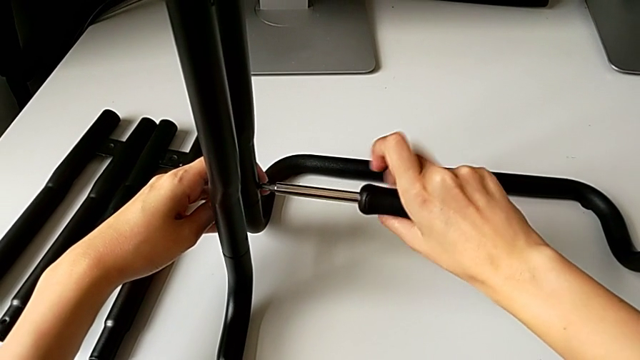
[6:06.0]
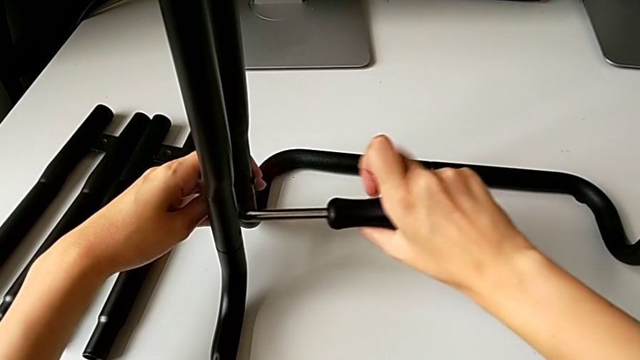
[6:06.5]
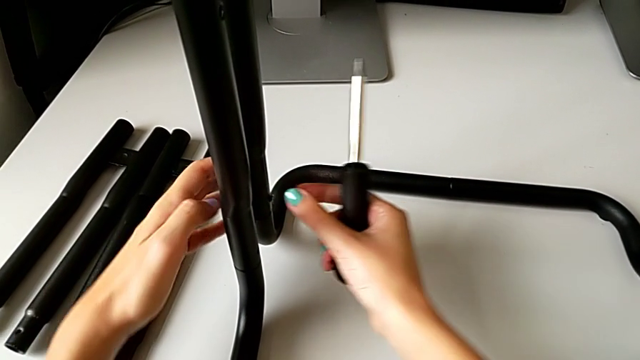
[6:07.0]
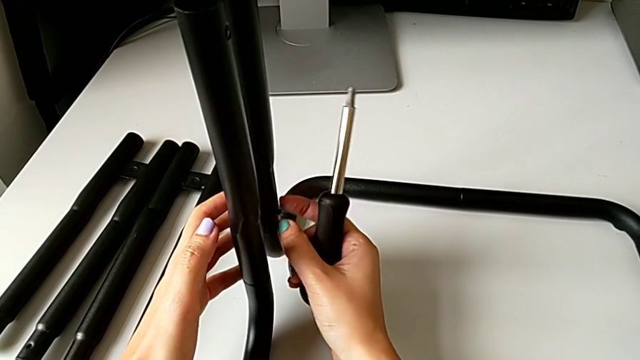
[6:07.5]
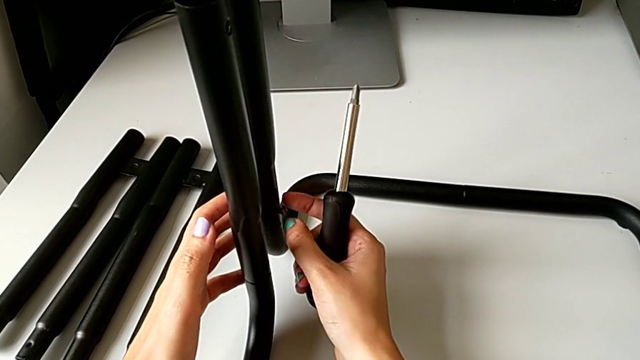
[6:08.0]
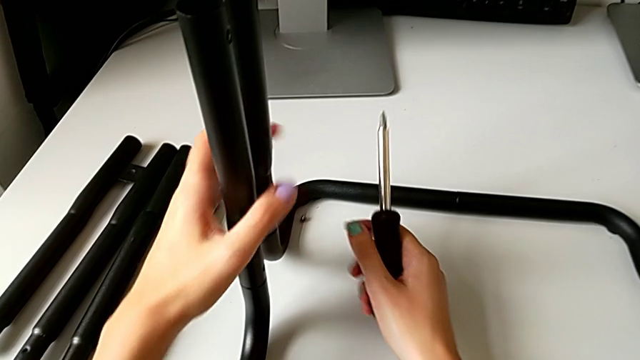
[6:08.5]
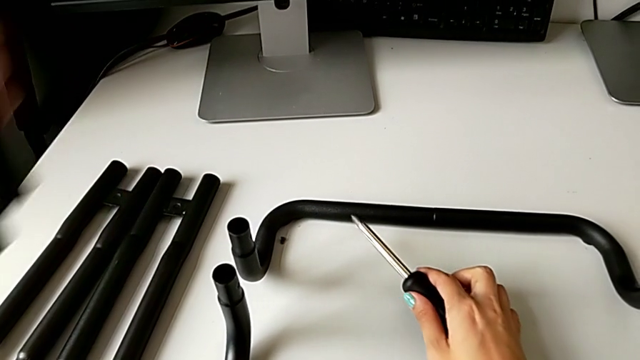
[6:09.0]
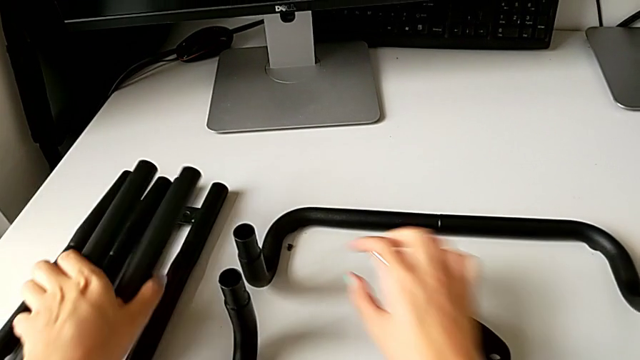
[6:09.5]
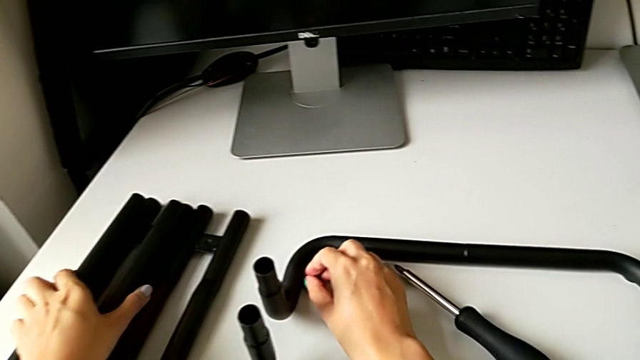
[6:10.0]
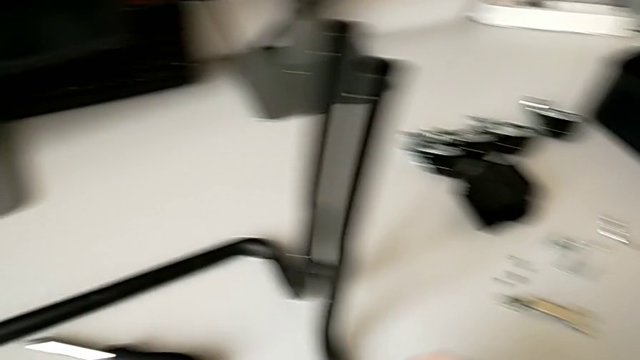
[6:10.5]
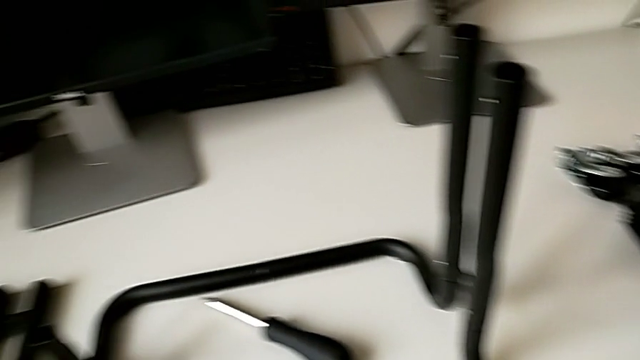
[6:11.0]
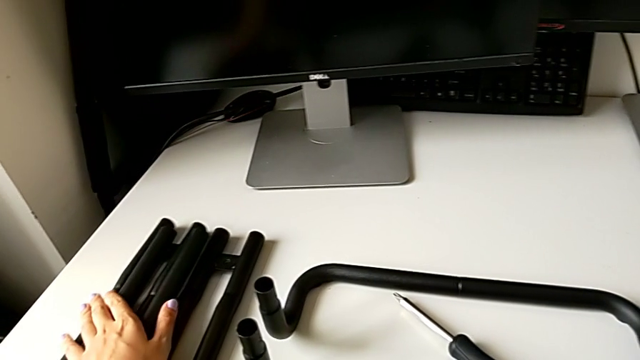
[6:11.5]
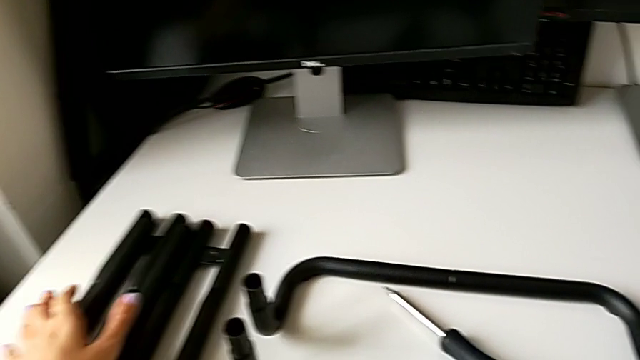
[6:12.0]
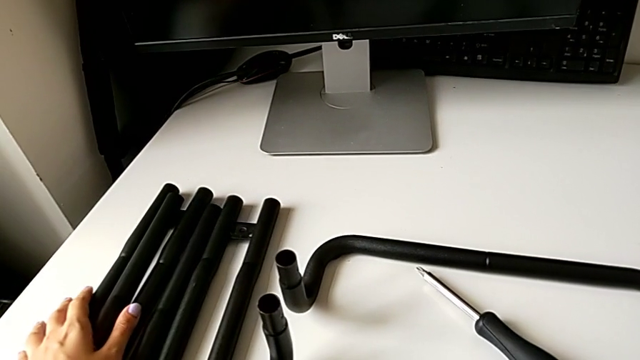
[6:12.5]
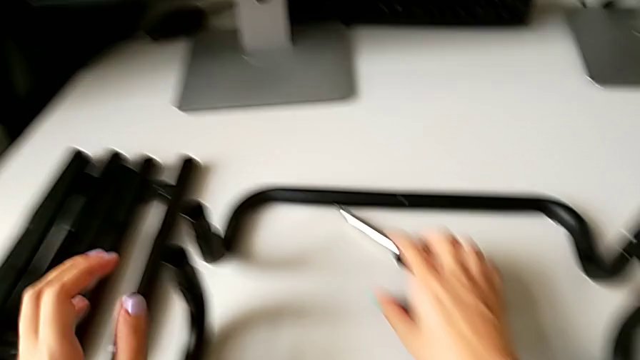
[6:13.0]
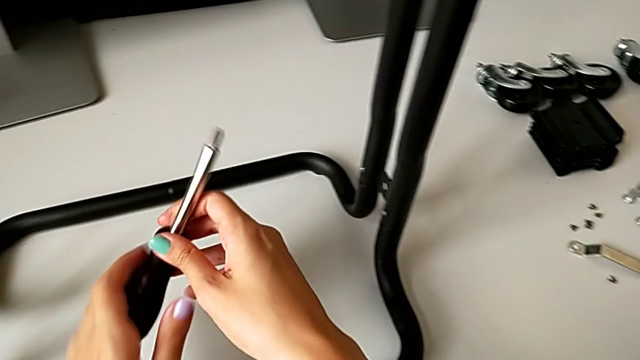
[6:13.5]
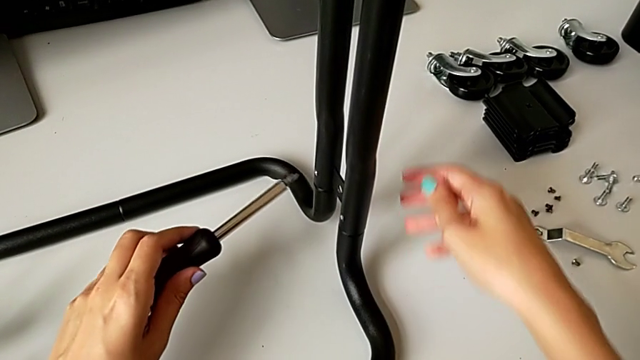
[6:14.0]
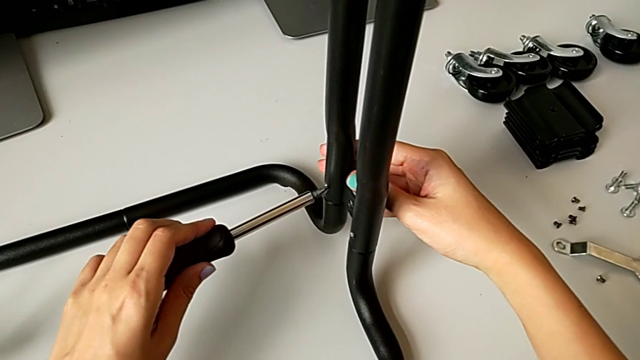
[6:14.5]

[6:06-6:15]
The camera wearer is disassembling the legs of sidebars. They wrongly drop the sixth screw, disassemble the third leg, place it and grab the screwdriver.

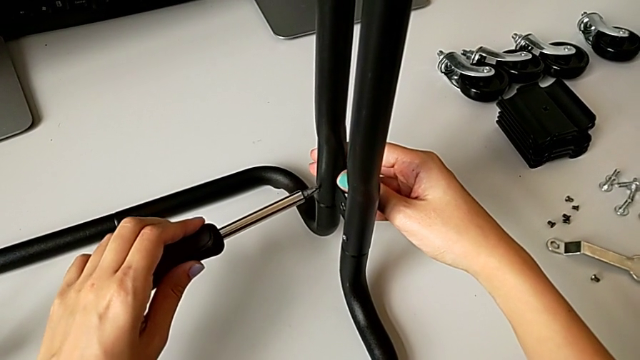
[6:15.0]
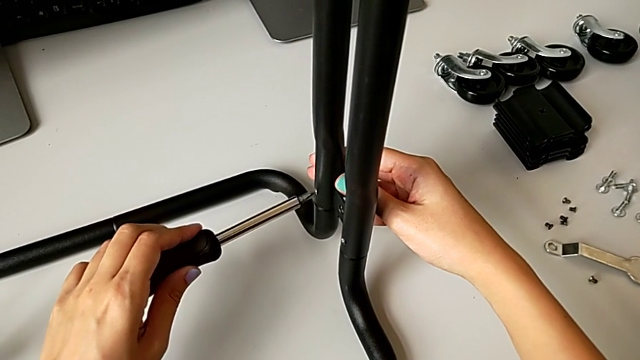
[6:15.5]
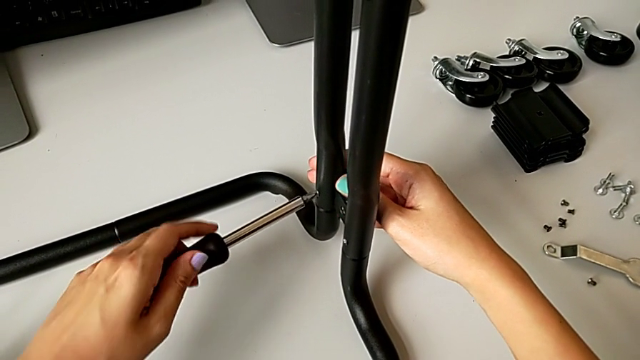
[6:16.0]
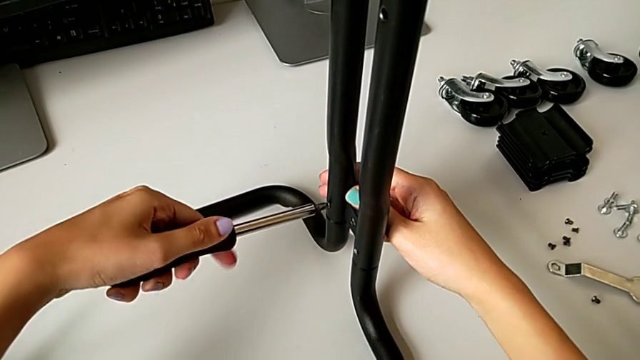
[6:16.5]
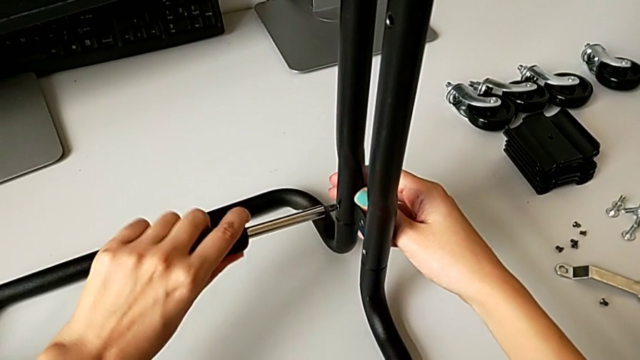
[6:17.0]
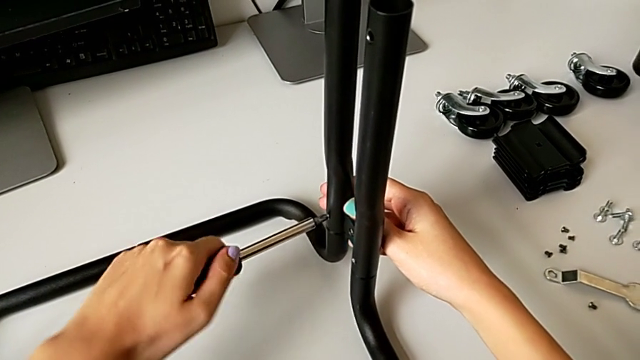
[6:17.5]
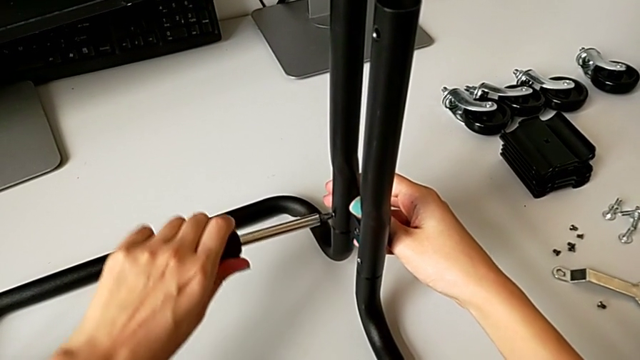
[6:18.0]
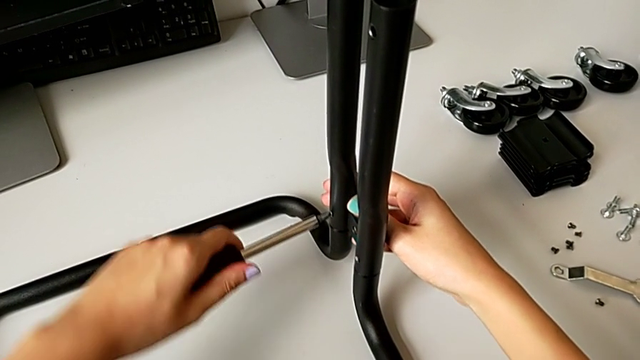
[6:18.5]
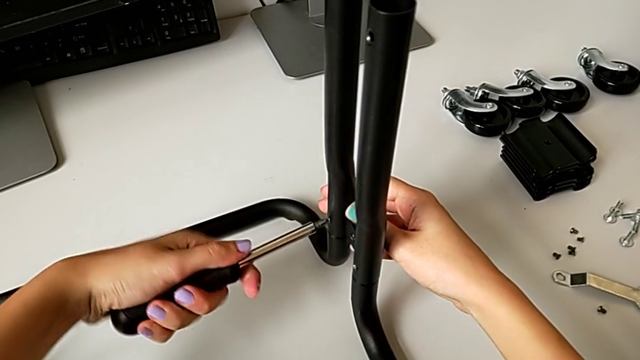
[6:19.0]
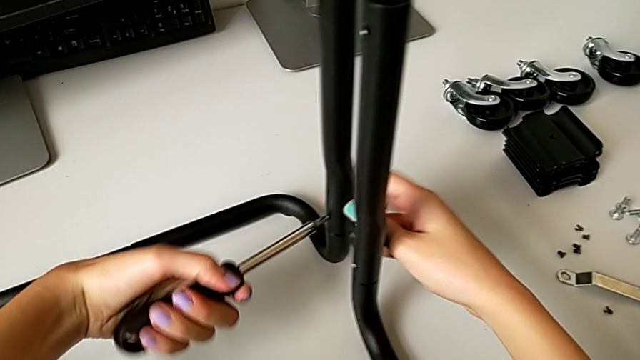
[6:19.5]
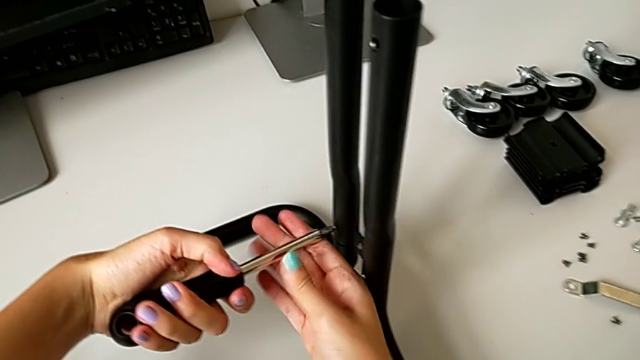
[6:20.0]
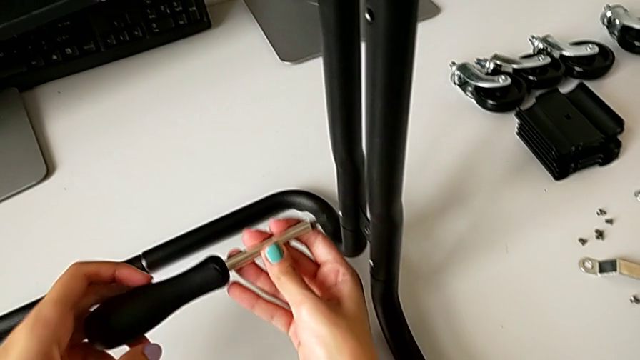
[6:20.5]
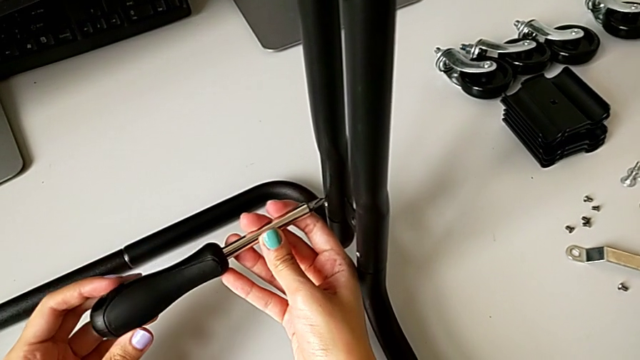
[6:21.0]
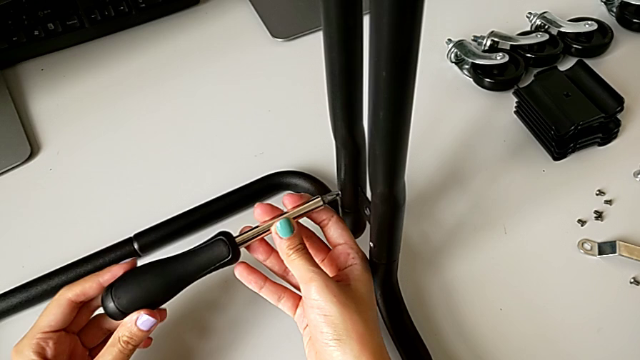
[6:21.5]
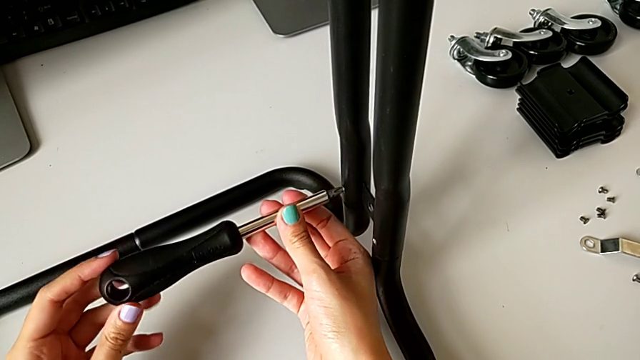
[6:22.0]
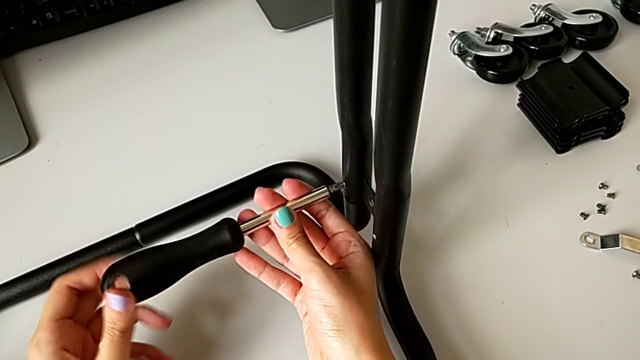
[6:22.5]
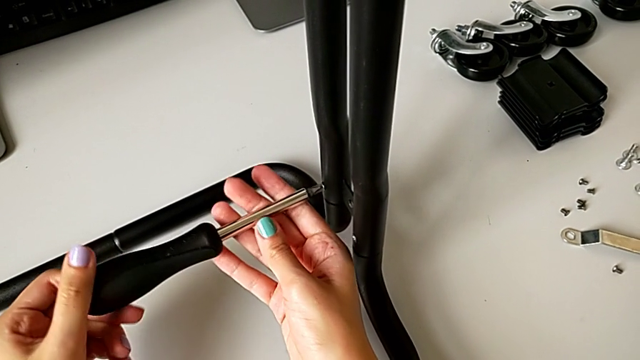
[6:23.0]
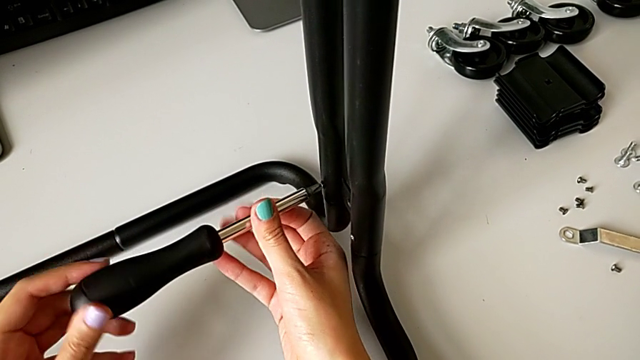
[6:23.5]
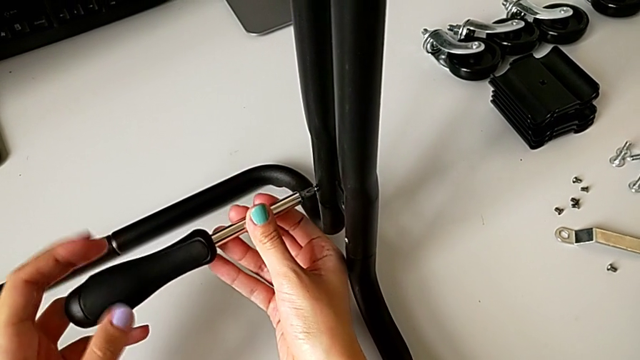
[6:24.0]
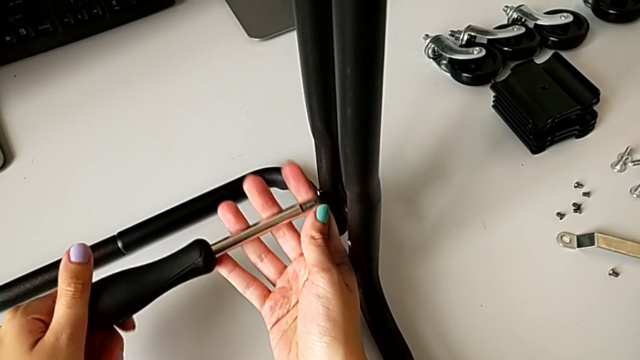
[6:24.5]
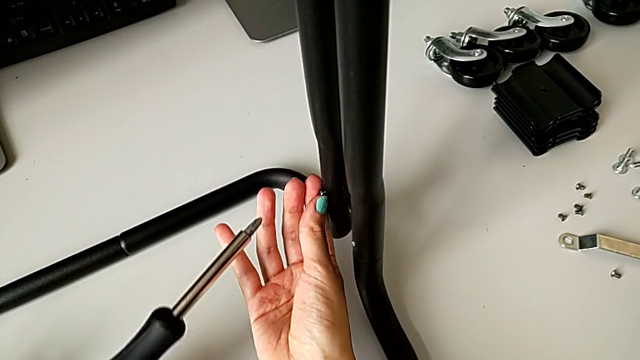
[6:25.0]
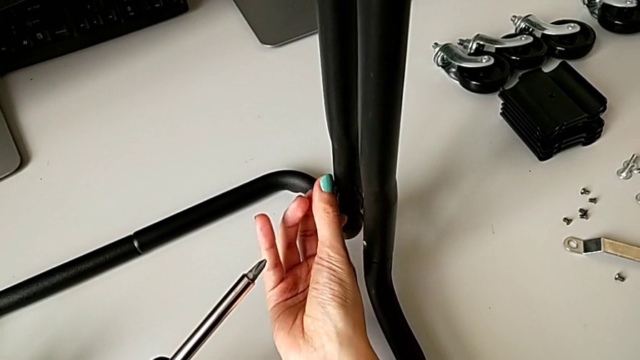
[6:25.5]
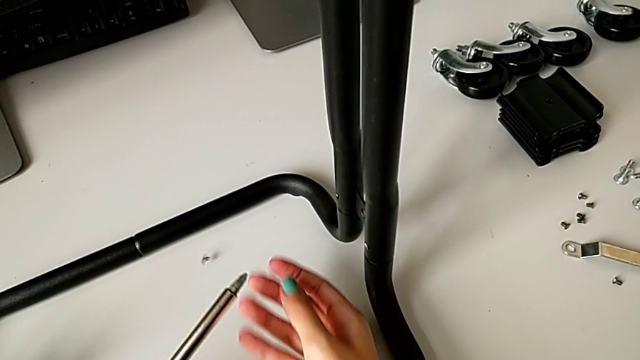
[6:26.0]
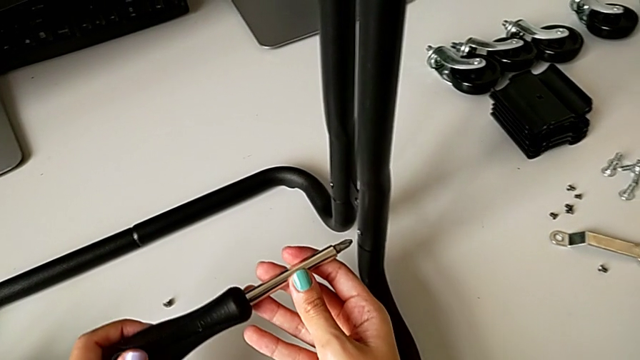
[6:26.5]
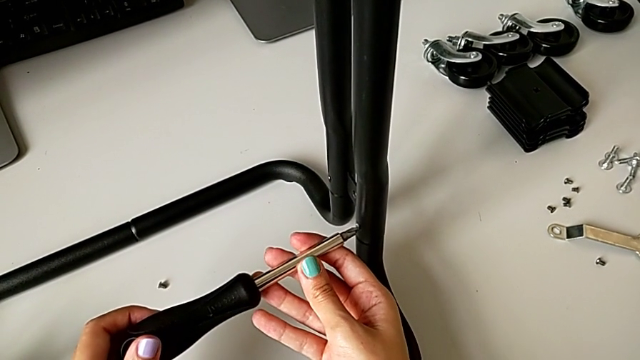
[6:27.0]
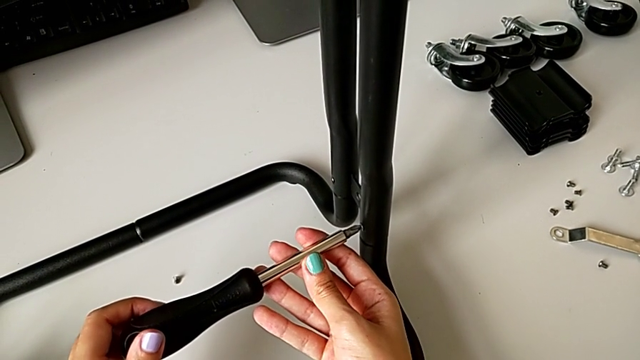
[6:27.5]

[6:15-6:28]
The camera wearer is disassembling the legs of sidebars. They unscrew the seventh screw and wrongly drop the screw.
